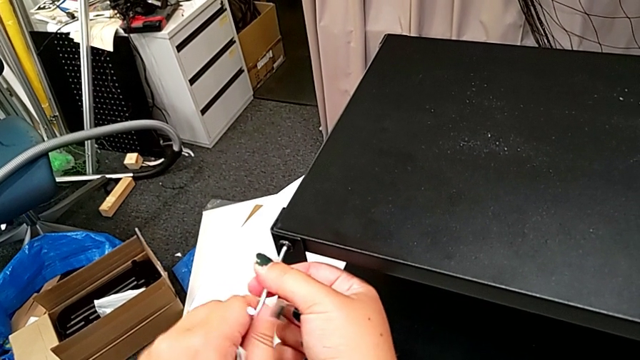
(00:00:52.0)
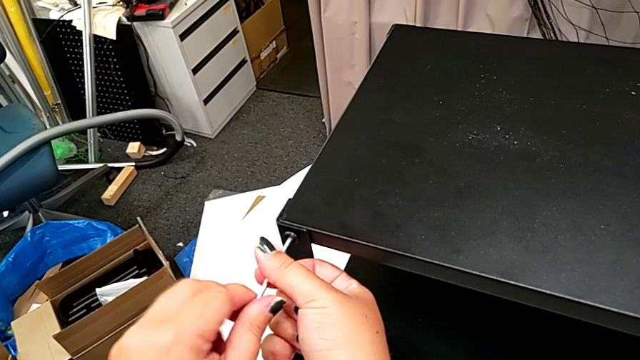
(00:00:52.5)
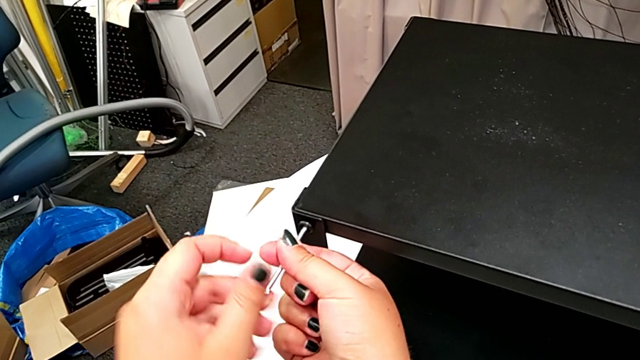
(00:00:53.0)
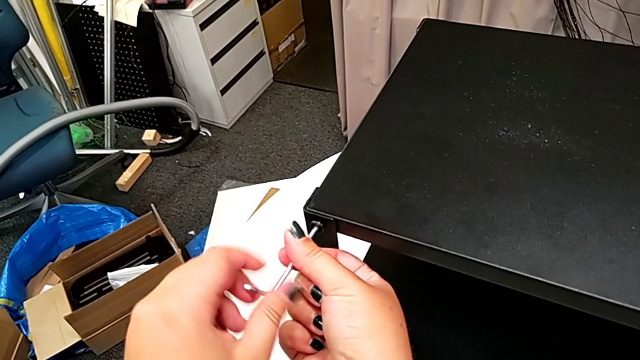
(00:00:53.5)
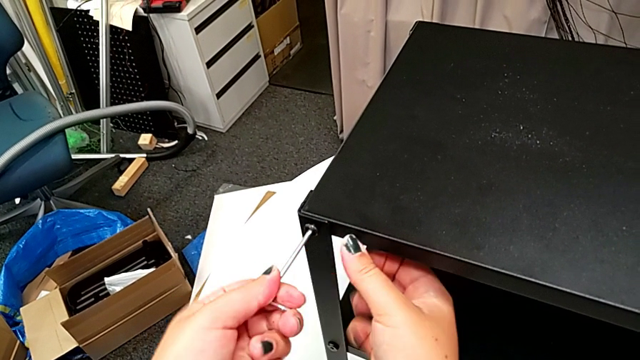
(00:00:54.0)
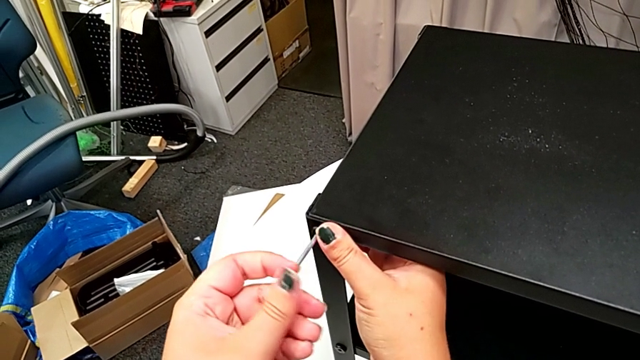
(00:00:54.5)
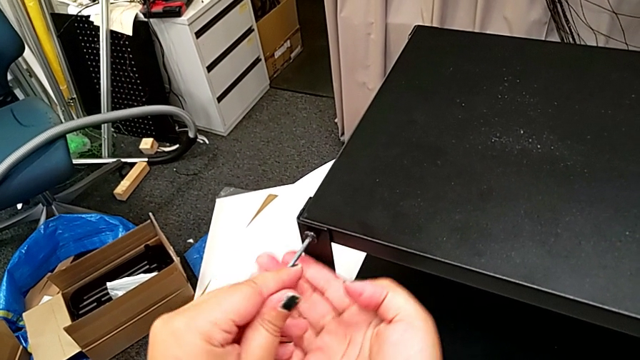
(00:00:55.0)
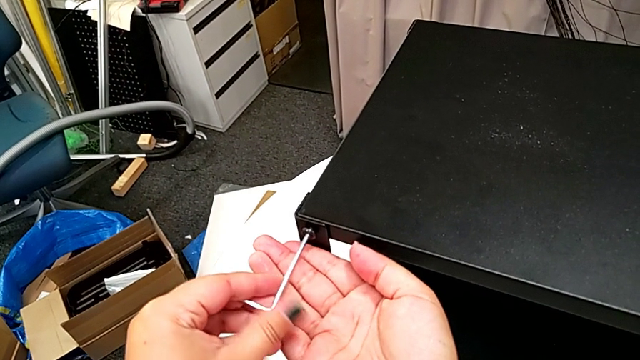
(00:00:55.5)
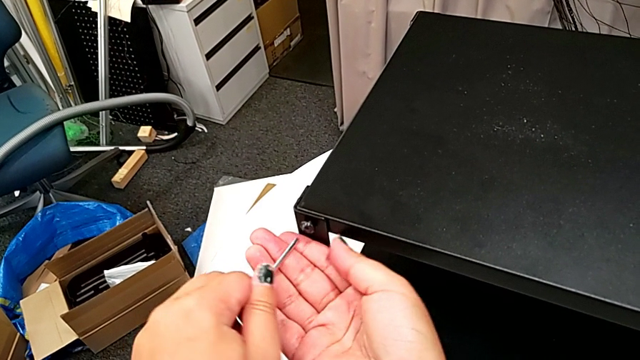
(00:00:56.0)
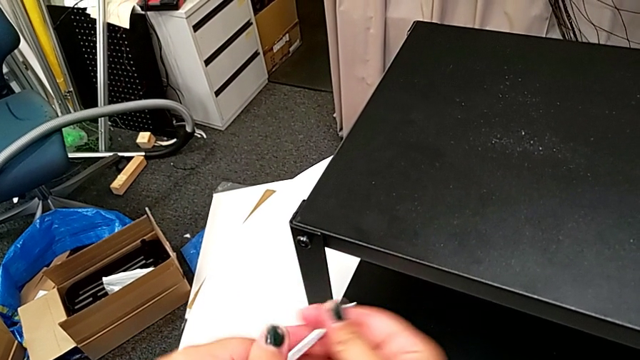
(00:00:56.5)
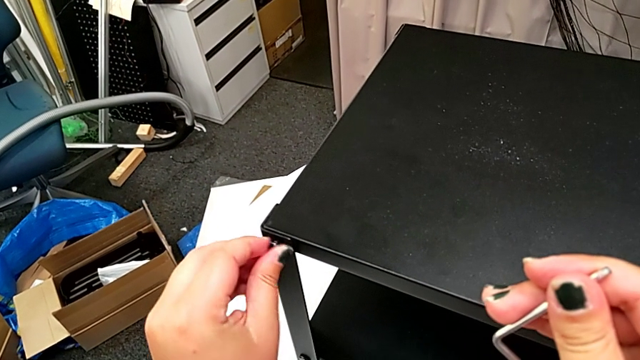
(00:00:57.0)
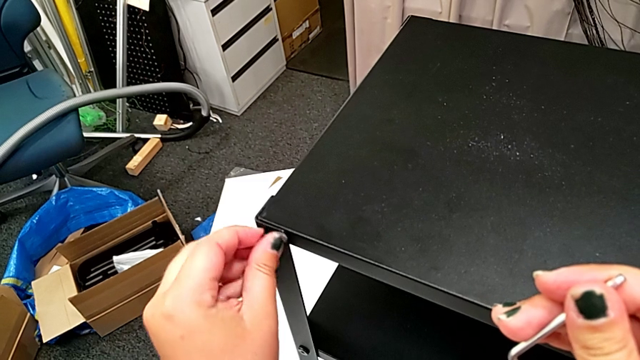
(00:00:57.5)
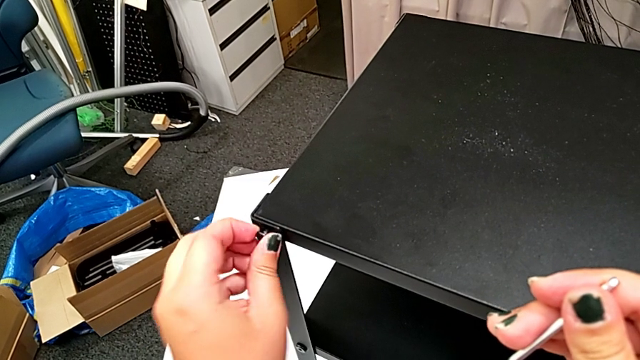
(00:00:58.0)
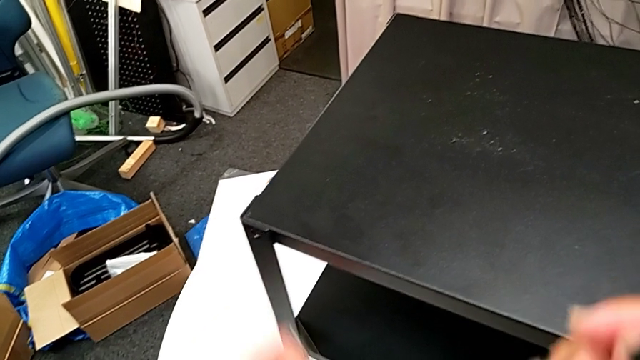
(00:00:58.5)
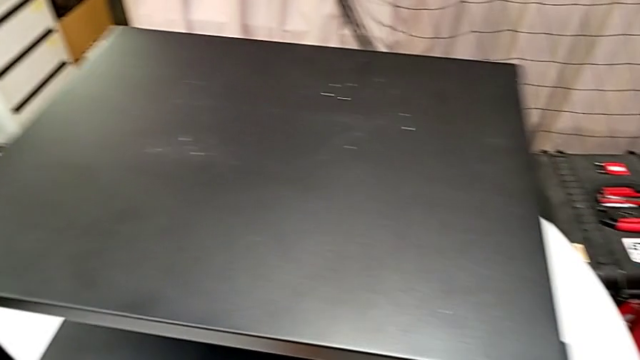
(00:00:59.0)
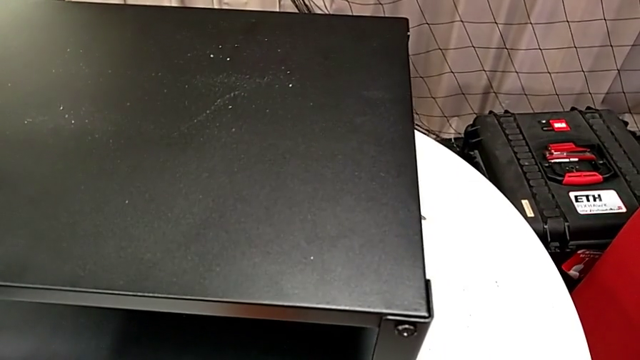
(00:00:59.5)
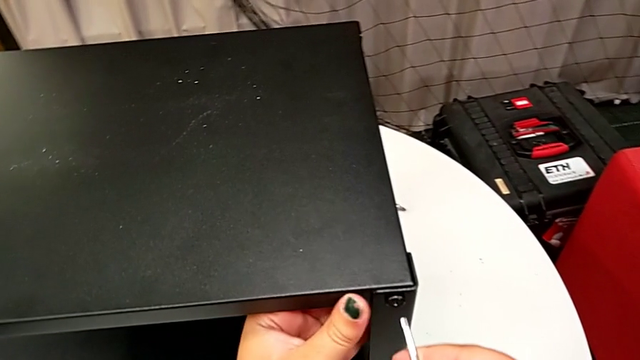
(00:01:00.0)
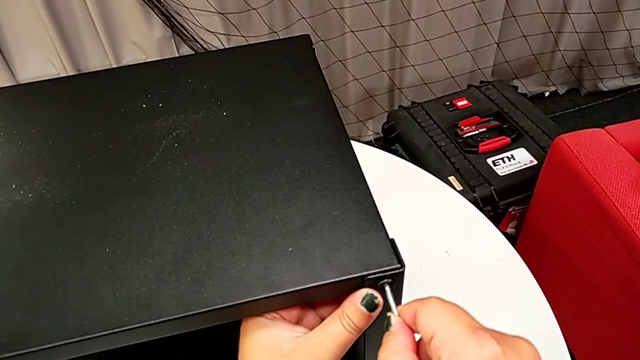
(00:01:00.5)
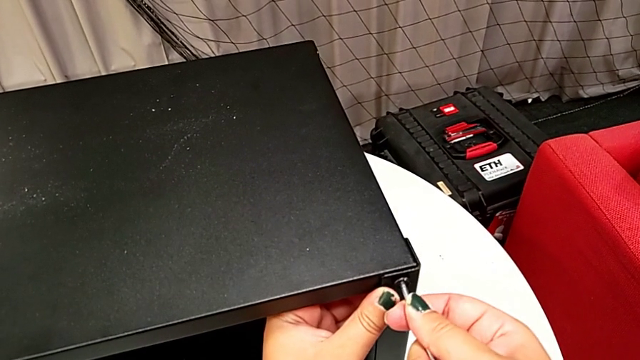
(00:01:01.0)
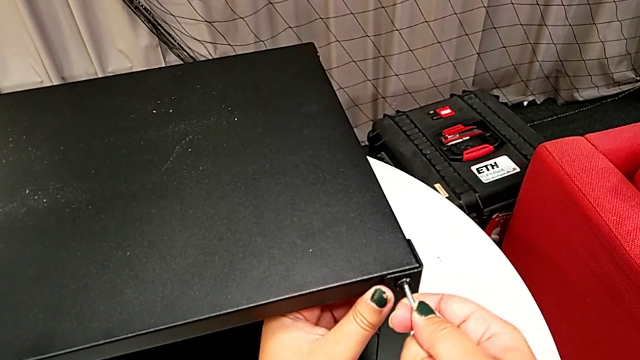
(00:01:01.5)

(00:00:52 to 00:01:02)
The camera wearer is disassembling the top shelf. They keep unscrewing the hex socket head, withdraw the Allen wrench, unscrew the hex socket head, disassemble it, place it, approach the hex socket head and insert the Allen wrench.

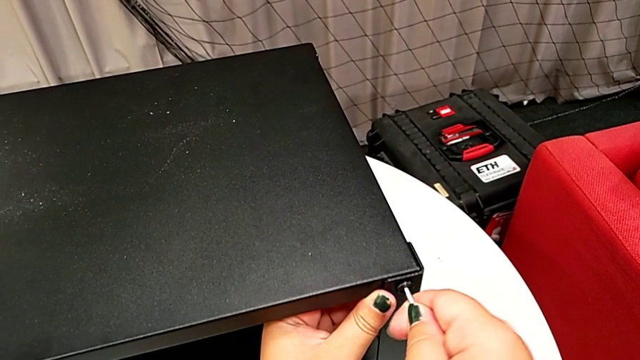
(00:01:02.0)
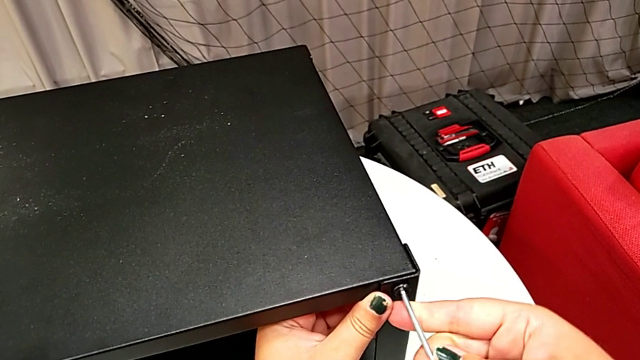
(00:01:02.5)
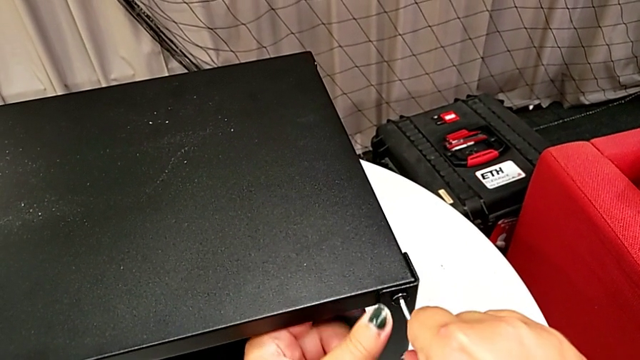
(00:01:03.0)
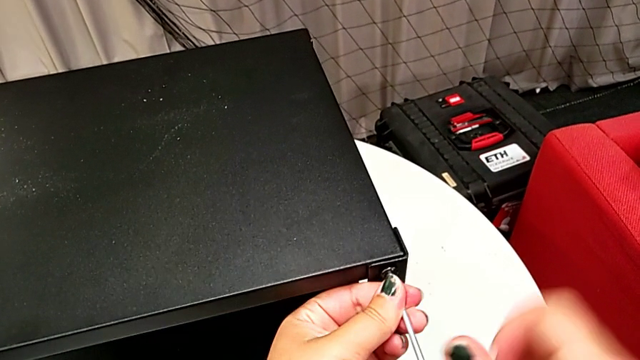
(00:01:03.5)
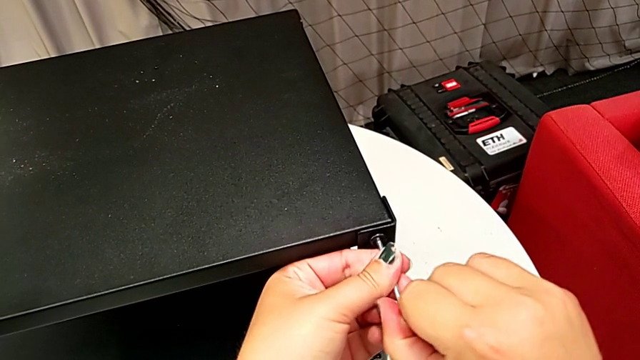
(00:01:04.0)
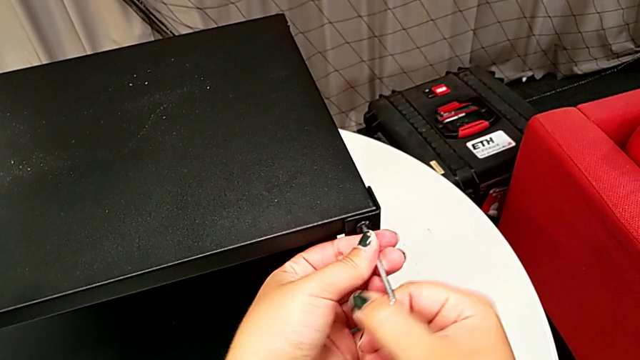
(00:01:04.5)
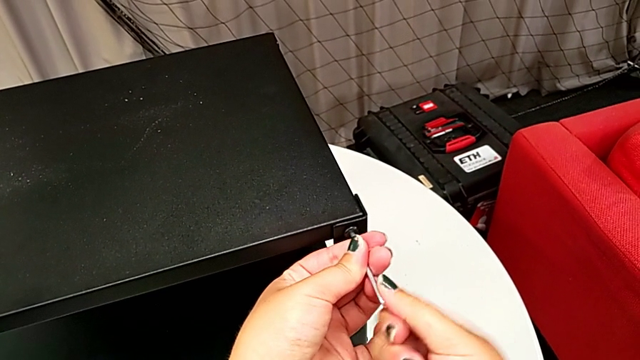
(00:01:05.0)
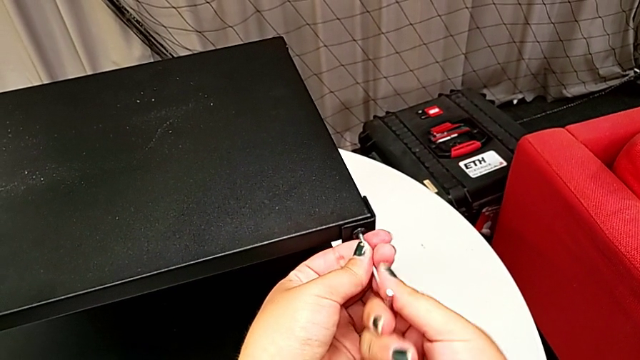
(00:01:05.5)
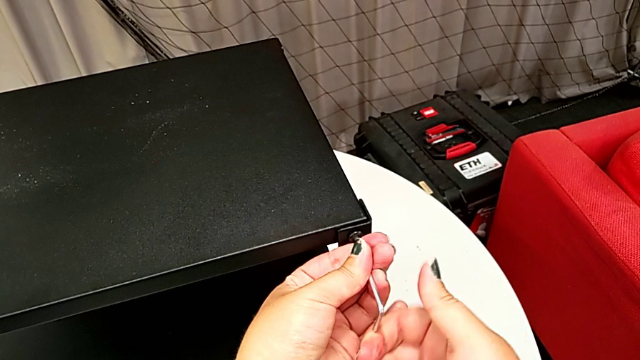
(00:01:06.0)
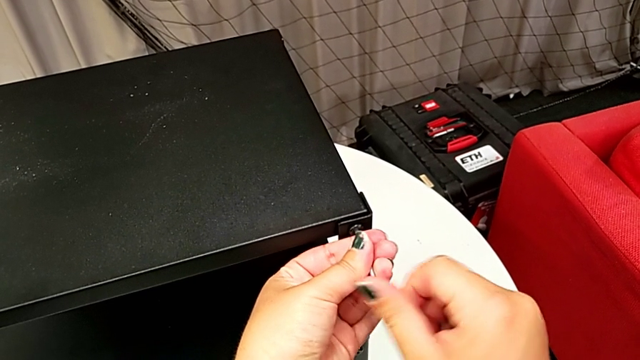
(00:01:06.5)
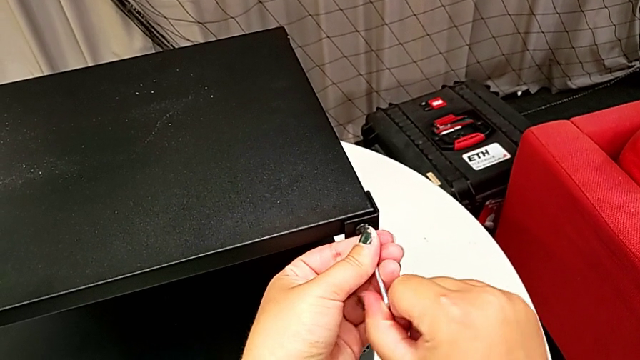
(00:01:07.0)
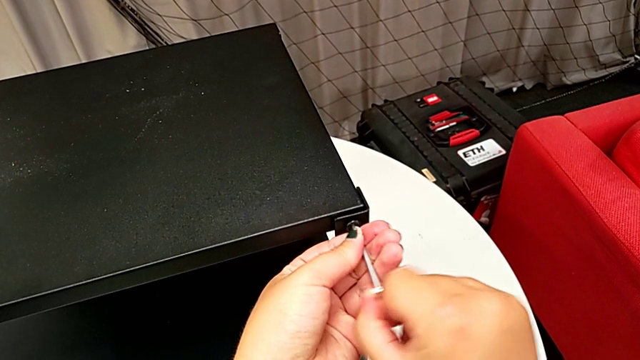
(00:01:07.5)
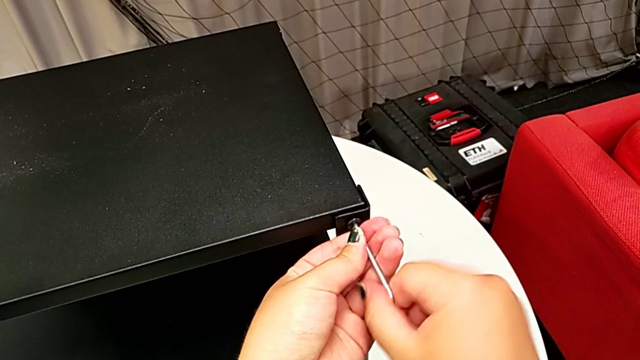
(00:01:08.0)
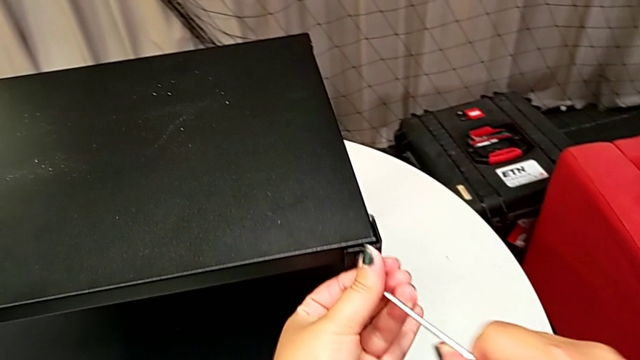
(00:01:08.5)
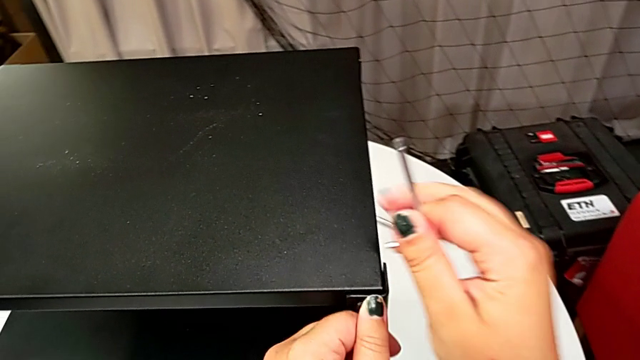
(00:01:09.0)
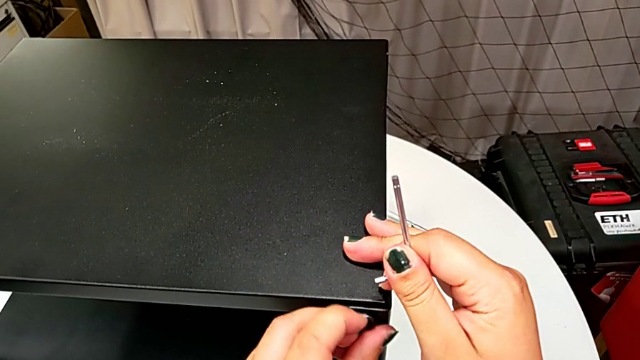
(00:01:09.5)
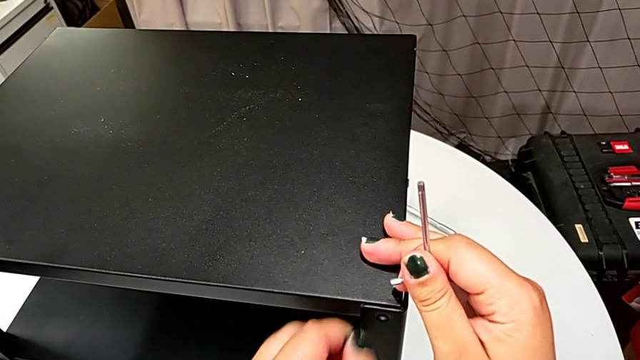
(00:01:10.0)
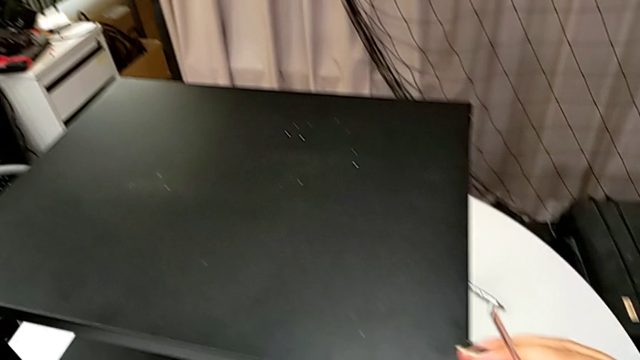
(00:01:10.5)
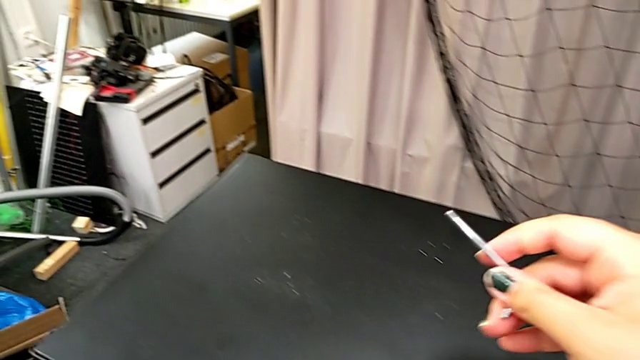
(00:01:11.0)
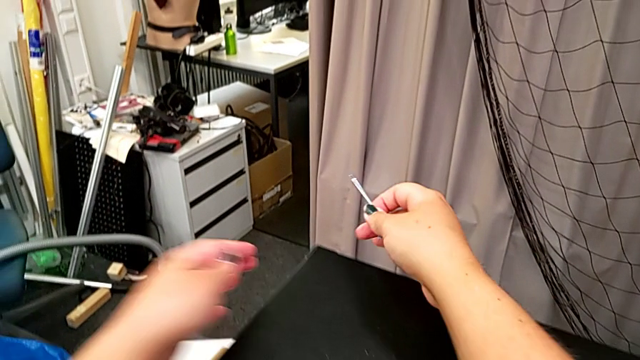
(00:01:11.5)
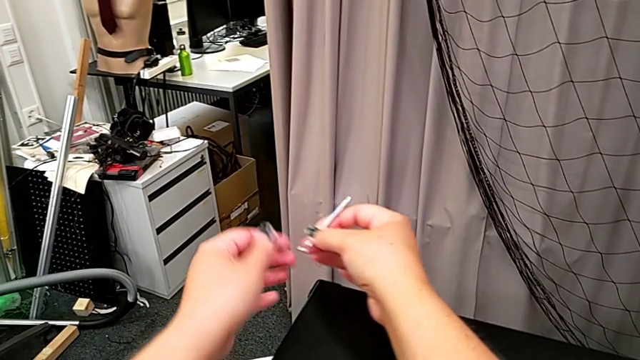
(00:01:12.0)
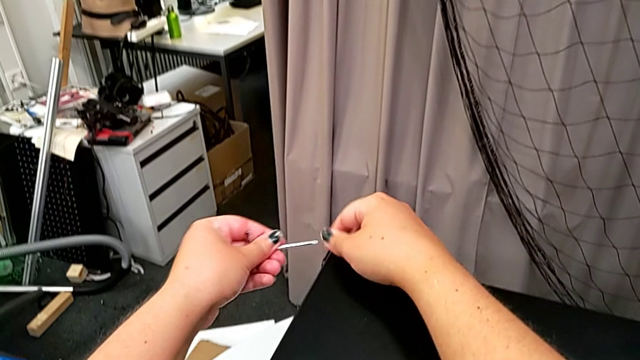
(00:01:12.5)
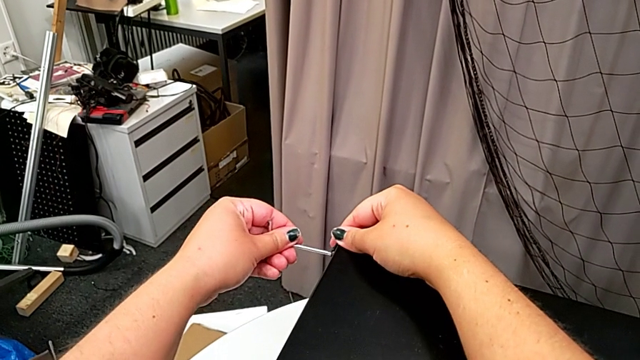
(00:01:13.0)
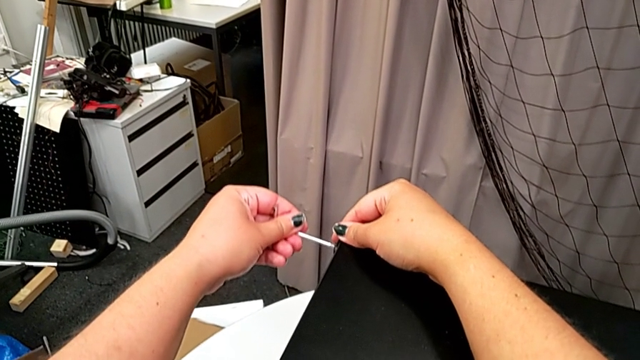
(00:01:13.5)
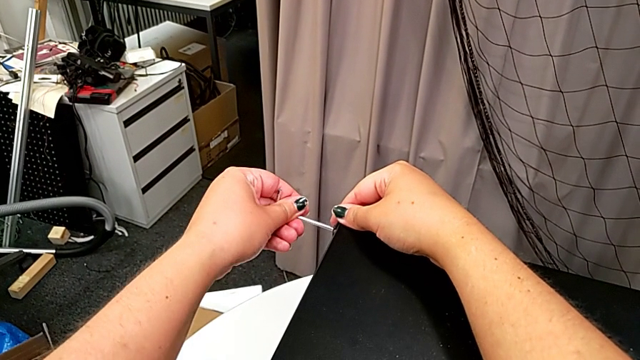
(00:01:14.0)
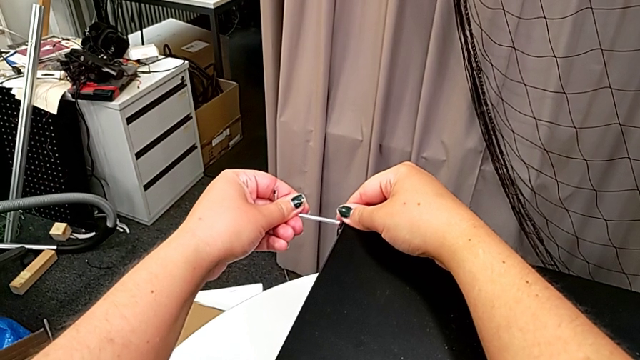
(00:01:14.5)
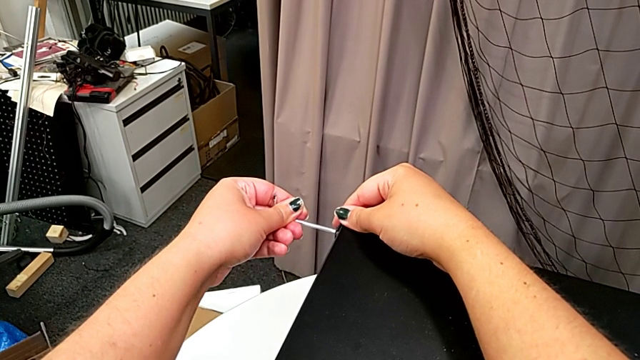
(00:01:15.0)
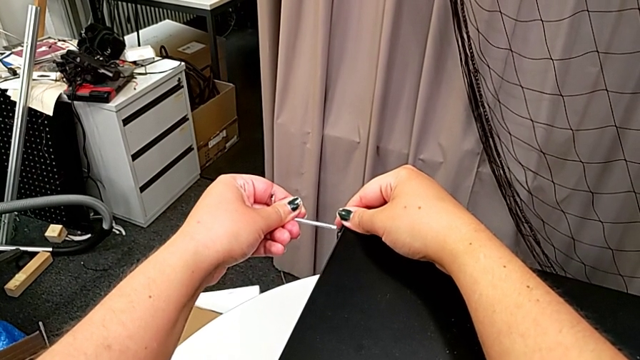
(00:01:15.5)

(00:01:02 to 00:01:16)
The camera wearer is disassembling the top shelf. They unscrew the hex socket head, withdraw the Allen wrench, disassemble the hex socket head, place it, grab the Allen wrench with the left hand and begin to insert it.
